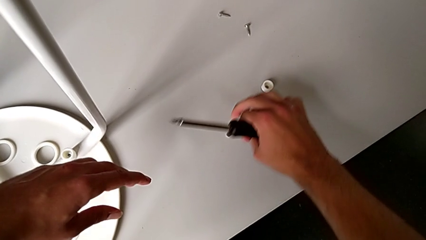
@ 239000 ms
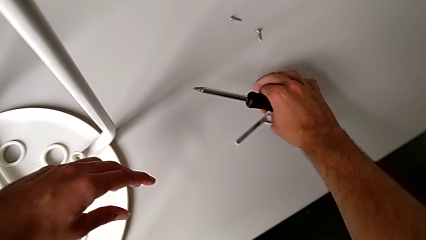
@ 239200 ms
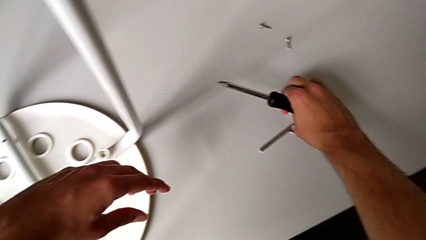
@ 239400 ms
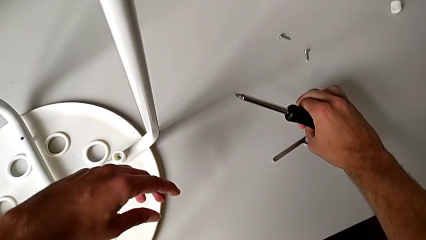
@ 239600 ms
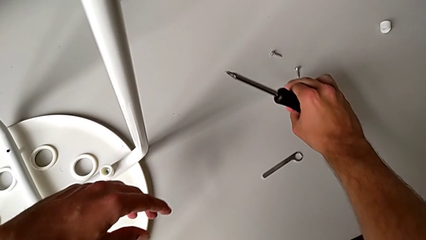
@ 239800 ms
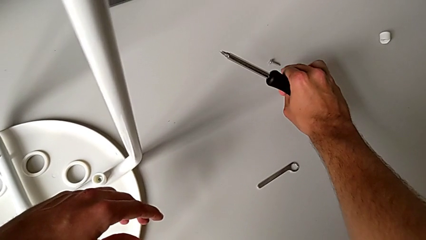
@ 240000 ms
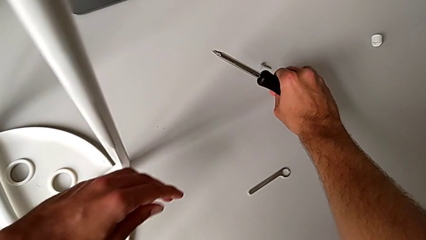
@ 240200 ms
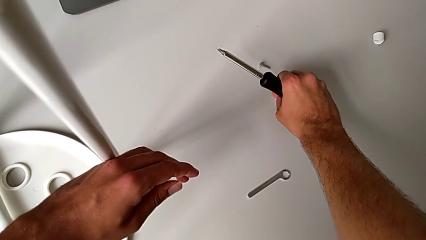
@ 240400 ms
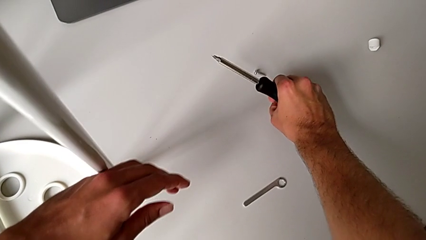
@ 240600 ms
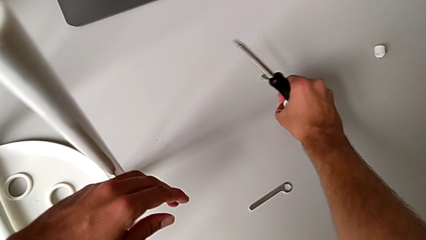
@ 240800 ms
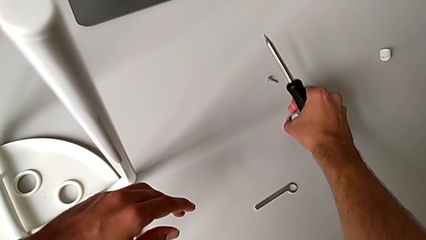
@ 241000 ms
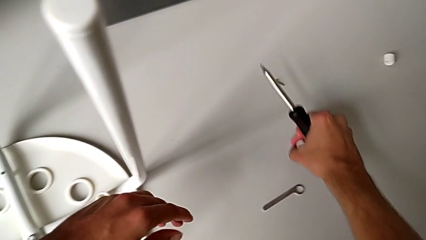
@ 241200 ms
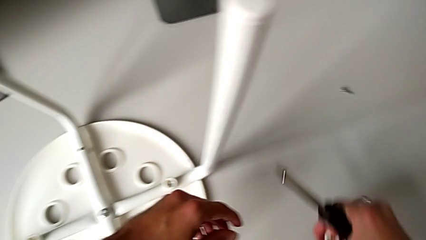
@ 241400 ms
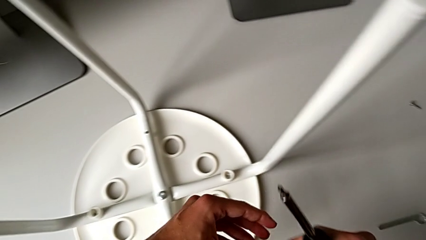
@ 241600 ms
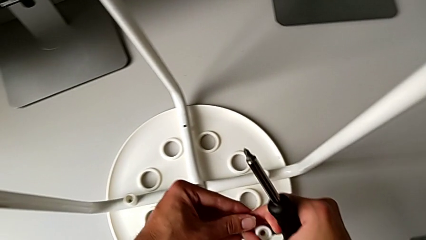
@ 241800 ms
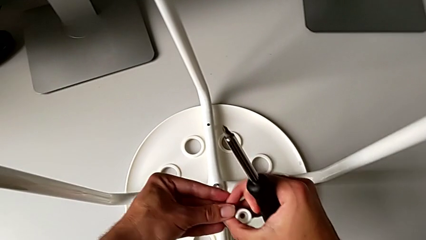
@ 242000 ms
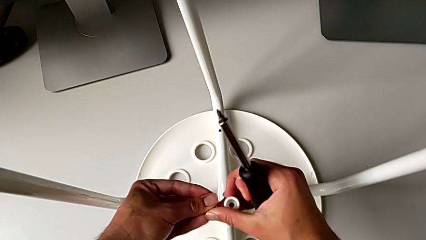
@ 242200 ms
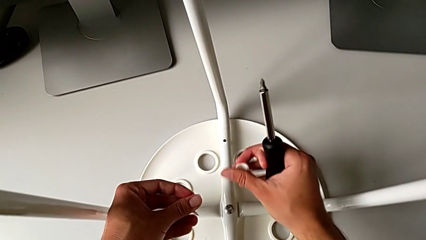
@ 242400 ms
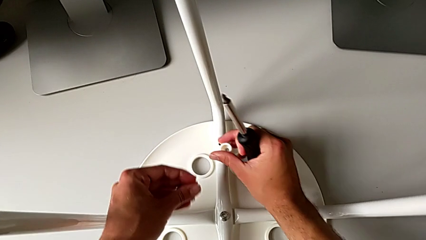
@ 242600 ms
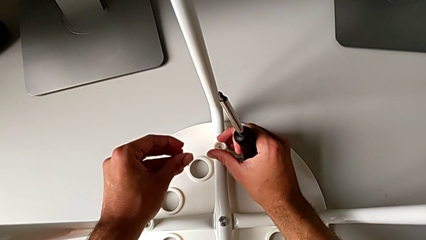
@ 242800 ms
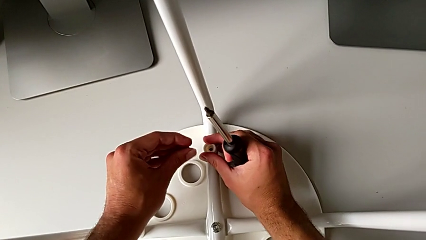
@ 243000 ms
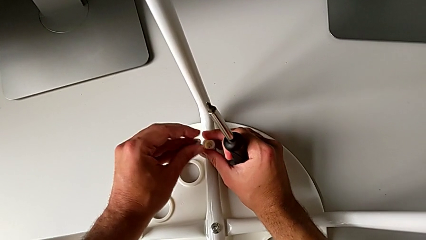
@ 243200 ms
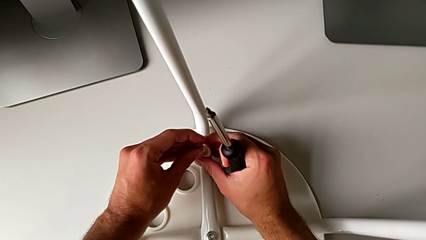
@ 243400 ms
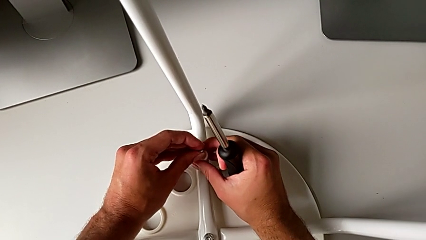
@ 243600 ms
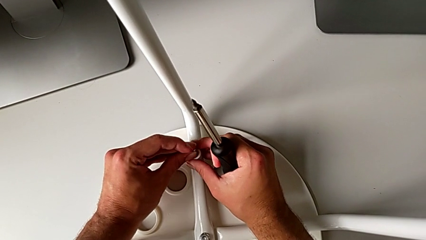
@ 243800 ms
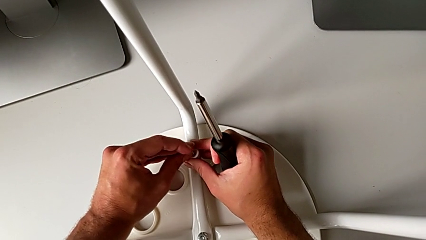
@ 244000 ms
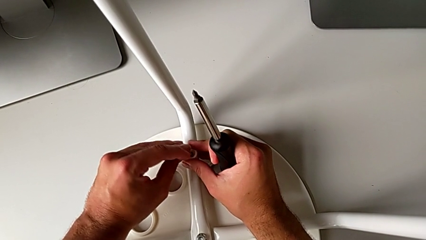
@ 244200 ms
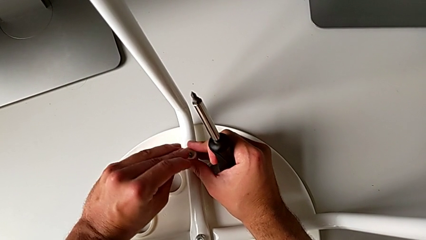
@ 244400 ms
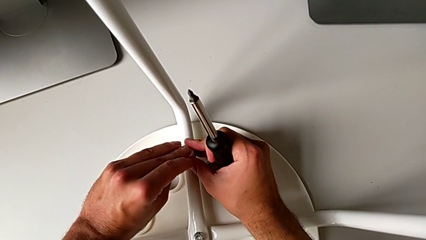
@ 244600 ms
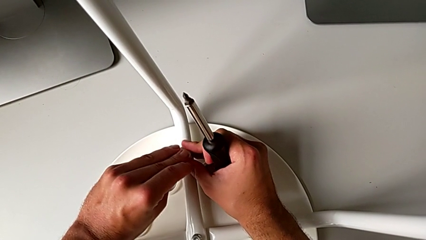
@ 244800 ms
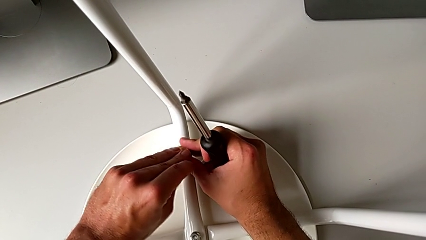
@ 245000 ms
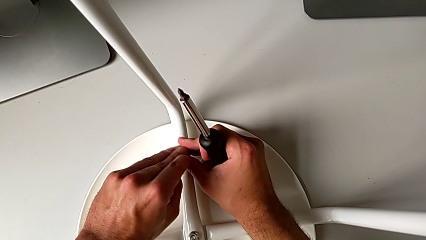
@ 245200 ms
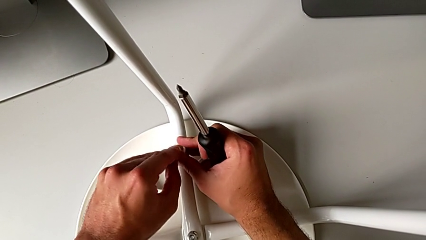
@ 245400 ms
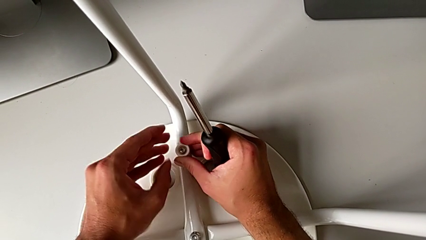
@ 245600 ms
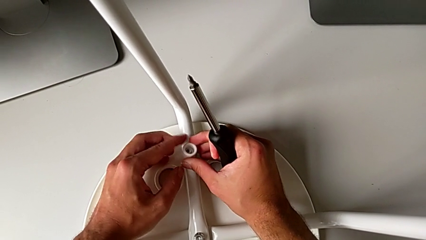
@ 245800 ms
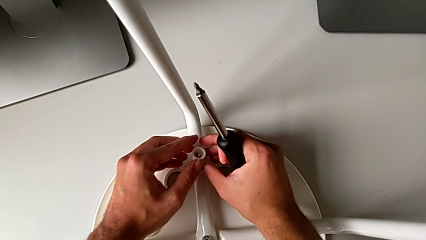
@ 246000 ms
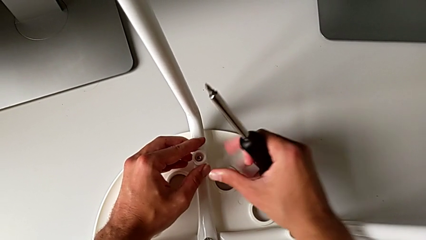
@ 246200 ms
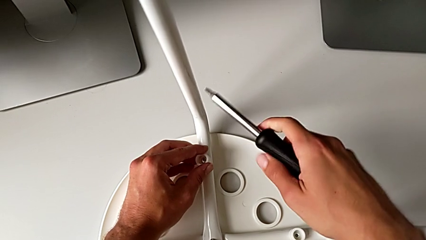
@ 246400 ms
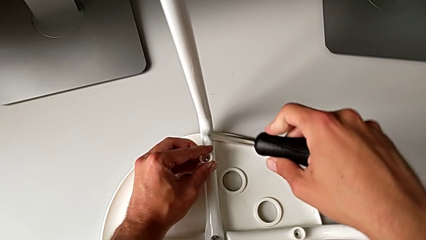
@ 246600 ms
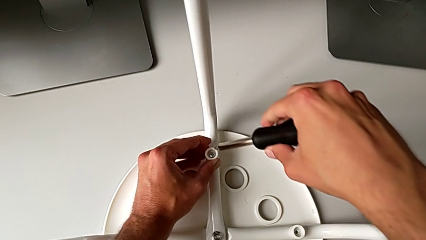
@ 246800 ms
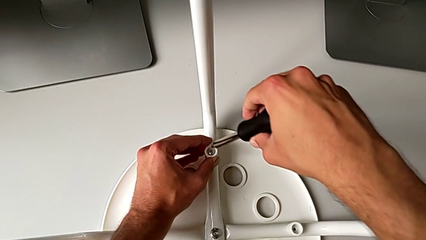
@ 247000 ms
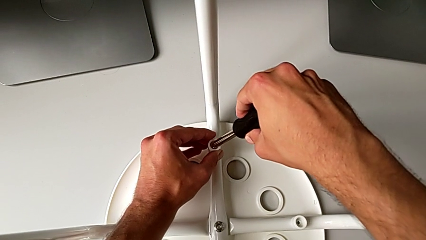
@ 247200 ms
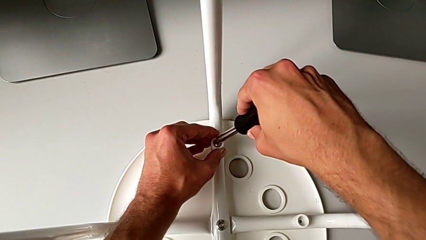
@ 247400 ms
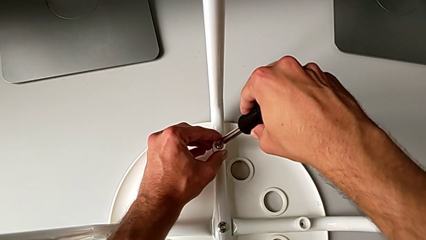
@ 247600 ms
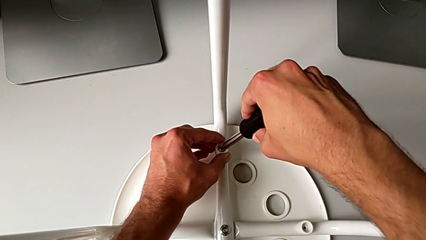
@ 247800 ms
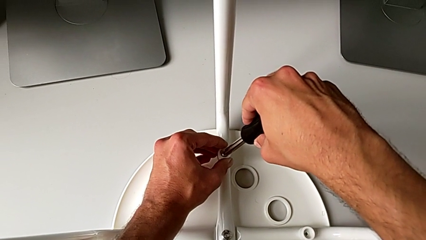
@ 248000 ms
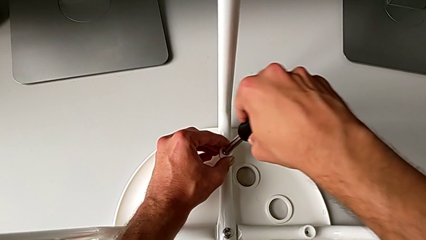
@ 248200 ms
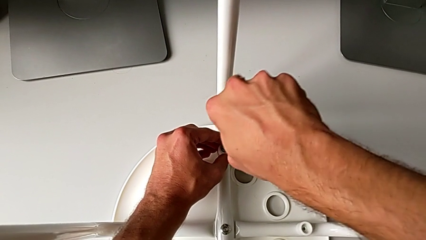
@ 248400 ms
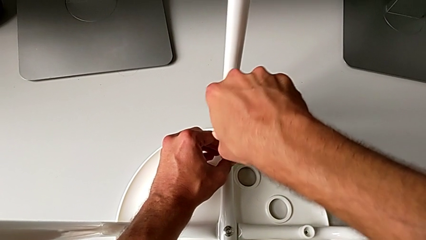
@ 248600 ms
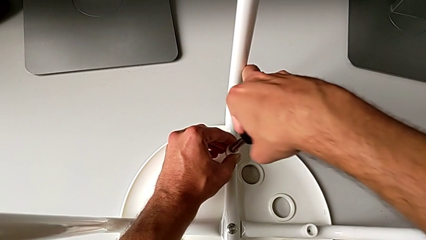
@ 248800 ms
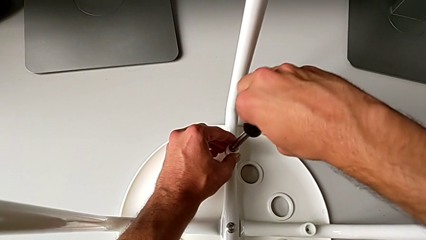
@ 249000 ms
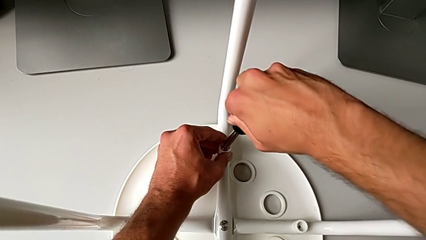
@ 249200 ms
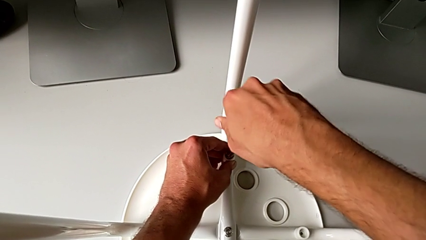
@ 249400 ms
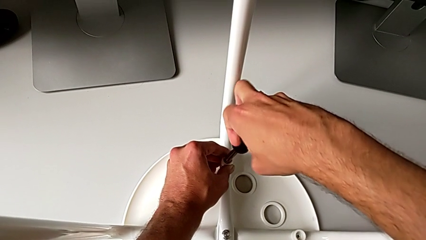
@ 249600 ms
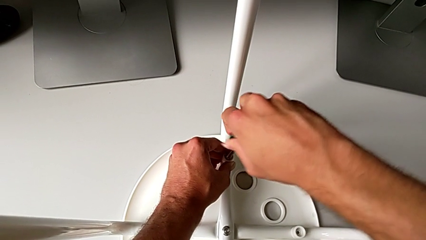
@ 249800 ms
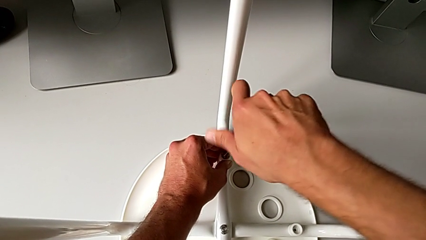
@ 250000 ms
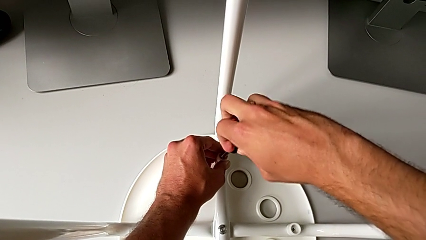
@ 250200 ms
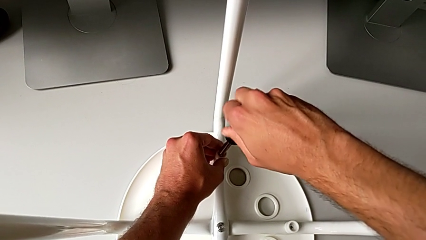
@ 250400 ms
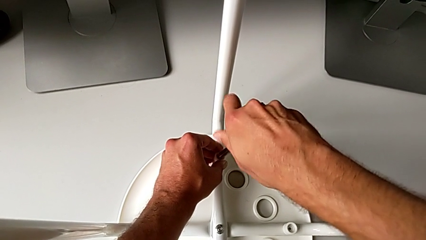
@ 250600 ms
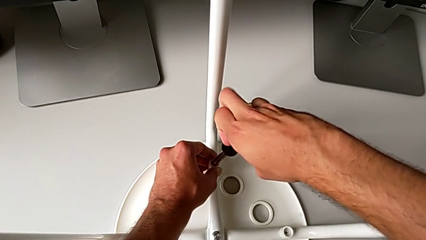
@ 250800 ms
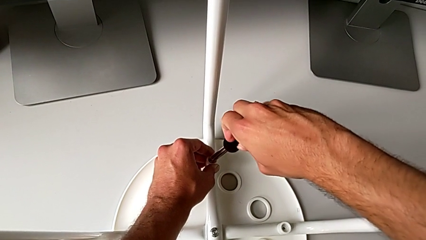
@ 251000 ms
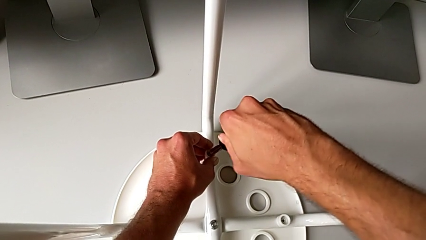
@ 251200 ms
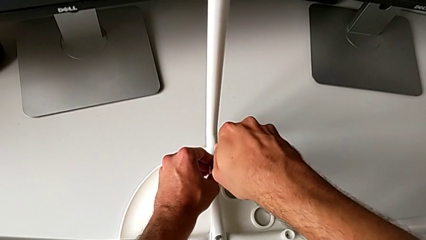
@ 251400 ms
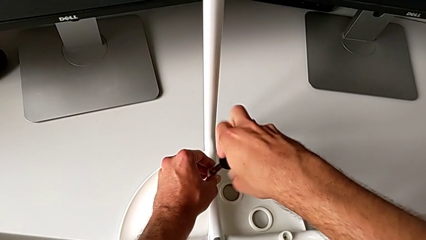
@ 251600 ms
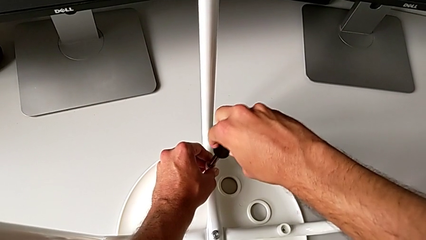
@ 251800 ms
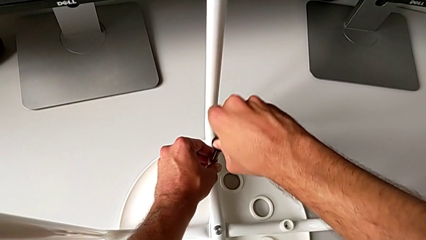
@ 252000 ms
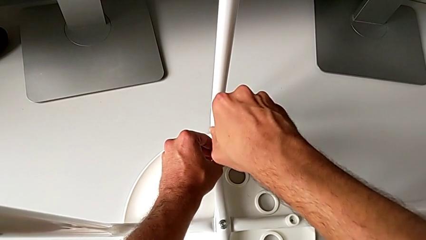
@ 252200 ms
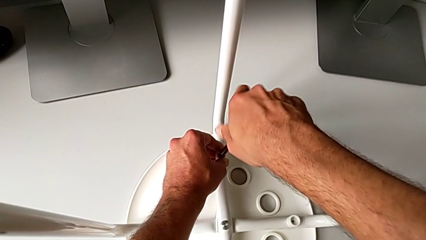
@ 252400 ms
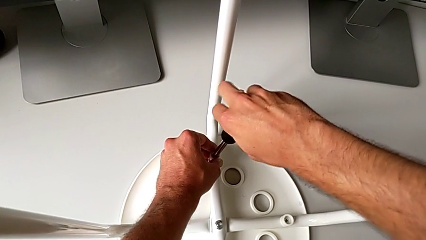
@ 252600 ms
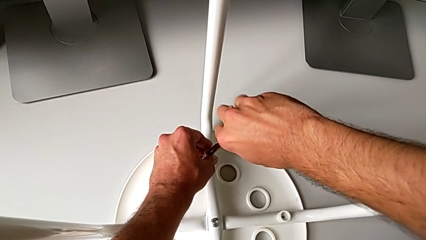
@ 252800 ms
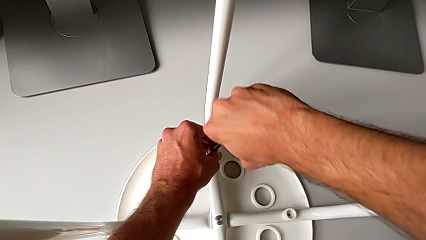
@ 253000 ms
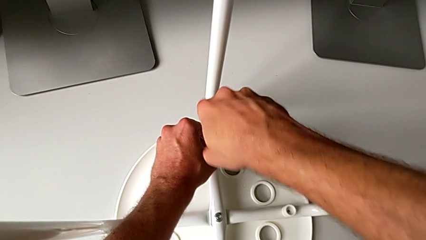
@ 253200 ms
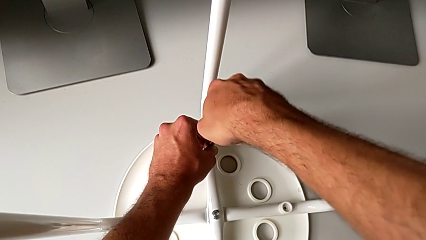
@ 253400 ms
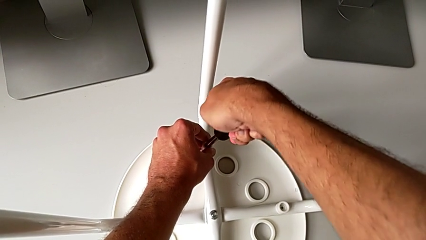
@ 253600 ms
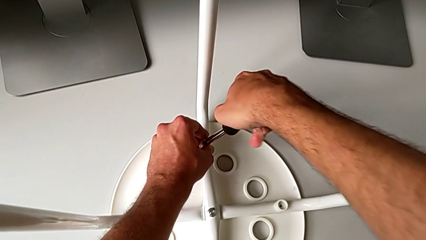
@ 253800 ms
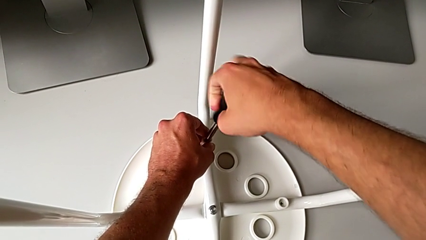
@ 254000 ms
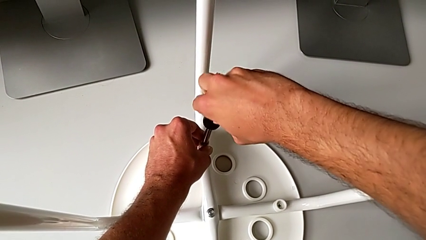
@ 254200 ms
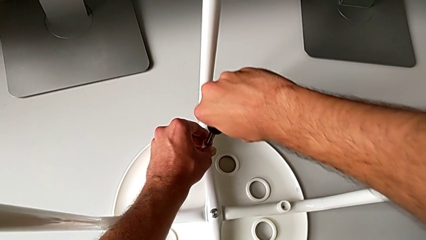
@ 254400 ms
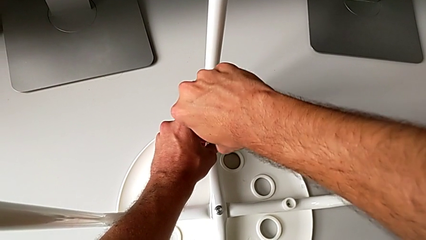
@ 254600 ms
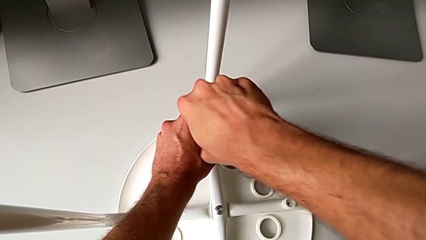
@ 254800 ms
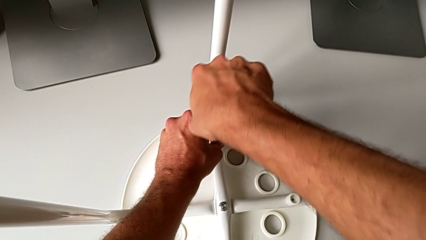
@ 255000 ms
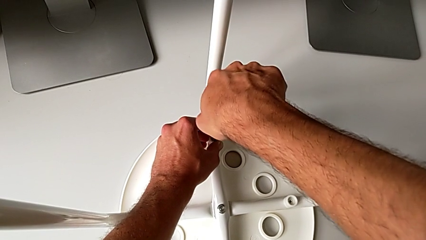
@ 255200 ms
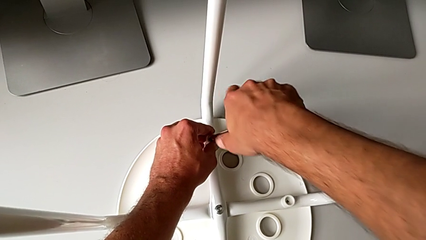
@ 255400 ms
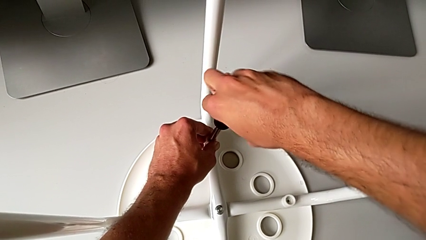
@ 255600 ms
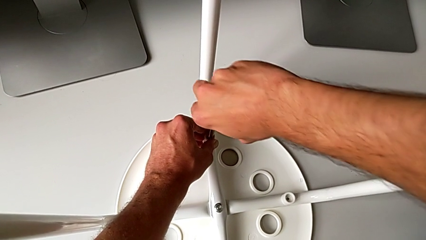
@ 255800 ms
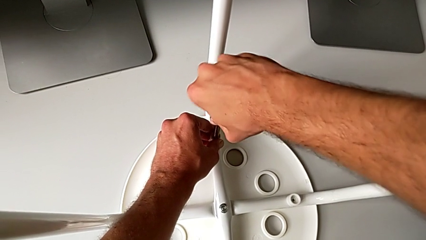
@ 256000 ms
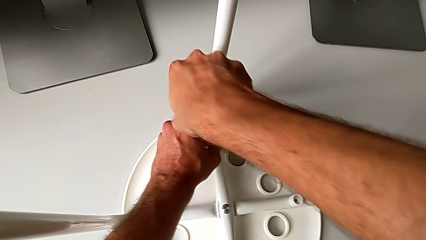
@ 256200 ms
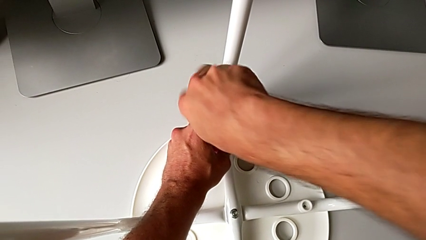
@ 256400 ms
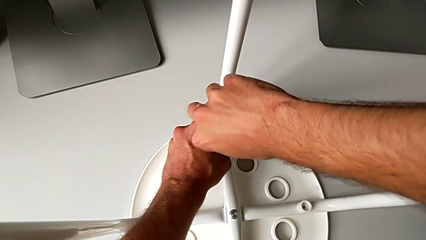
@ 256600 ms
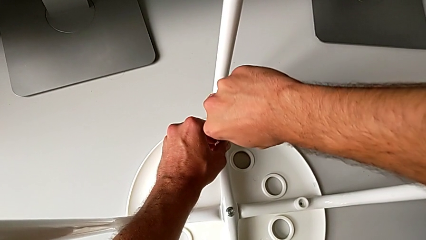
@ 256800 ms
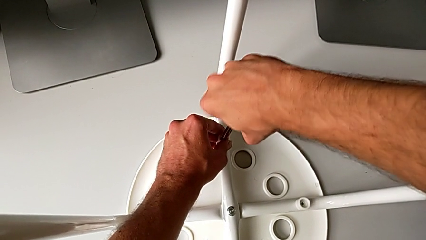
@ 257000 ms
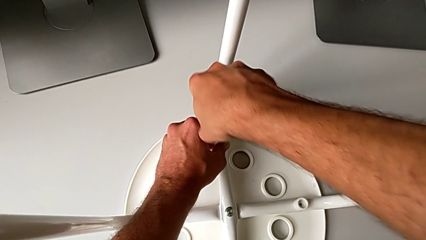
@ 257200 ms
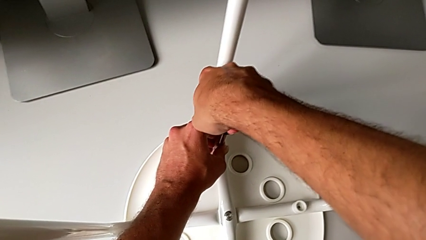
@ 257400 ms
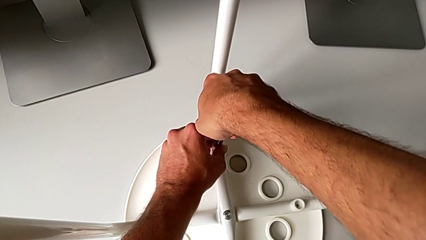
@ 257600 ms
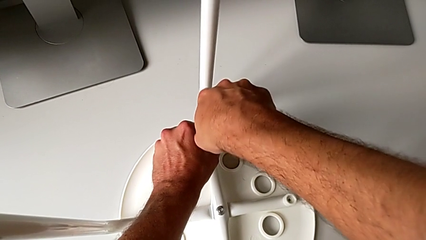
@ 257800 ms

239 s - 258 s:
The camera wearer is attaching the legs to the IKEA chair. They grab the washer, grab the screw, insert the washer, insert the screw, insert the screwdriver and begin to screw the screw.
